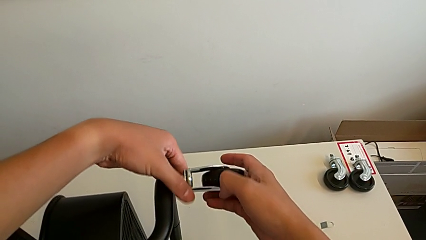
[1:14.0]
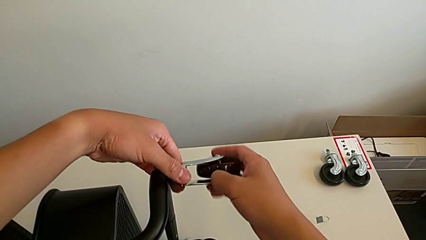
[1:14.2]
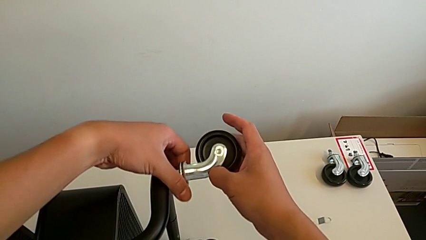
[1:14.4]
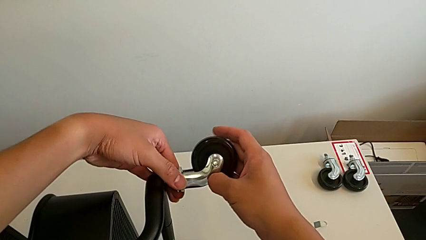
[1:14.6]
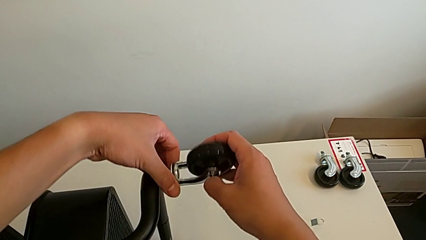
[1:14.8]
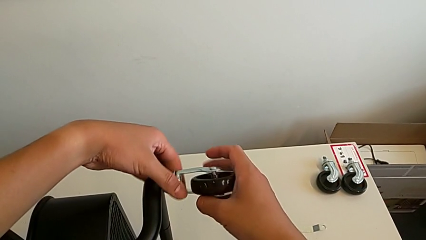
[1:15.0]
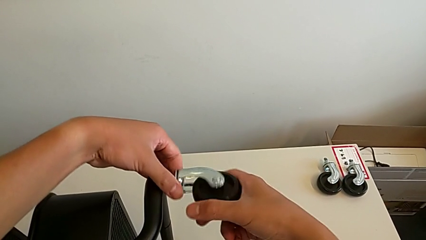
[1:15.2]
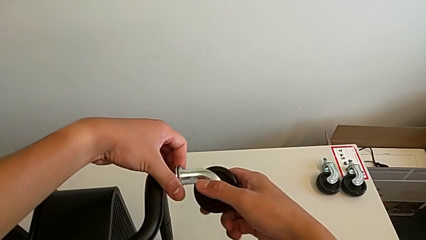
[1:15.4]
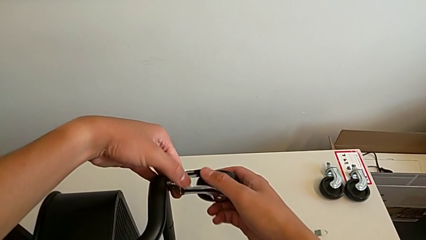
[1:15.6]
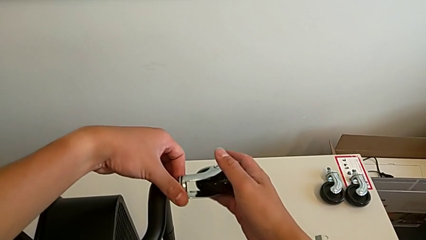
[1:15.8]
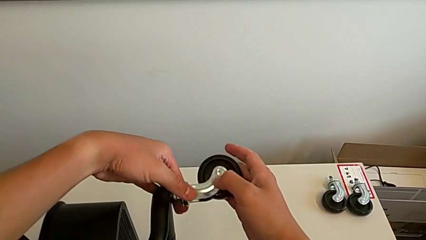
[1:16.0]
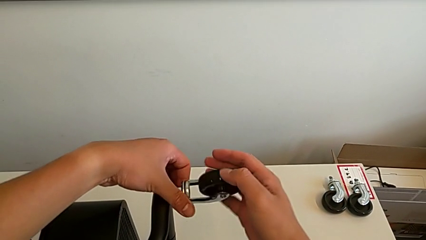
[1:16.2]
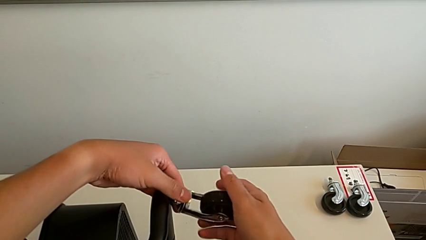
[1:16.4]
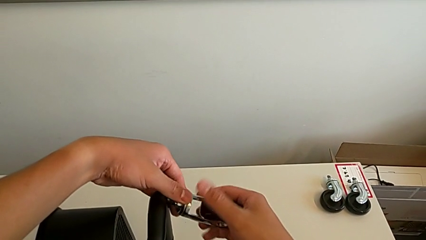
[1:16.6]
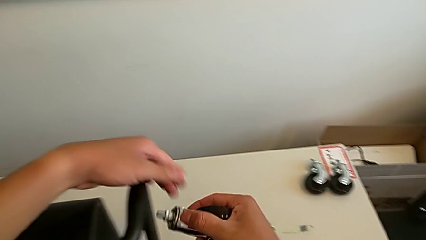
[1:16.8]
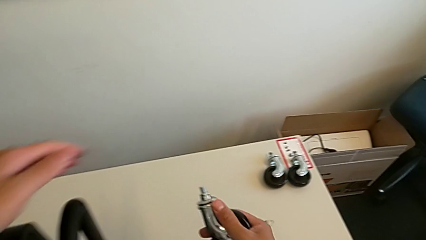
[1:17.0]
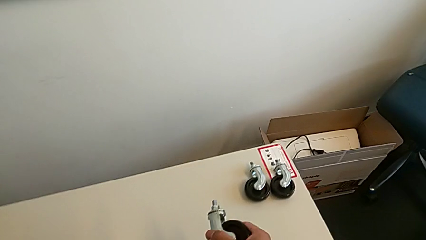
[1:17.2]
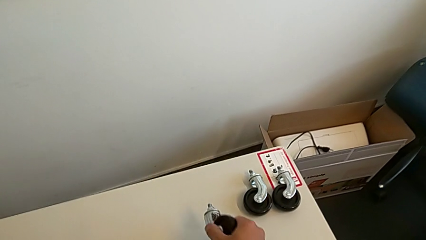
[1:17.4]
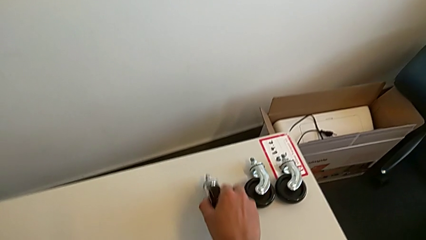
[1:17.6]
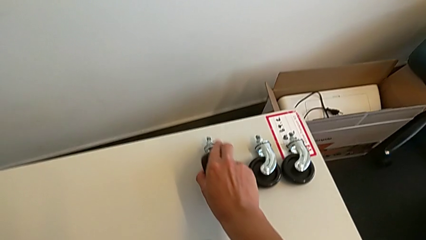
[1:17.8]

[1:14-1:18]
The camera wearer is unscrewing the third wheel of the rolling cart. They unscrew the wheel, disassemble it and place it.

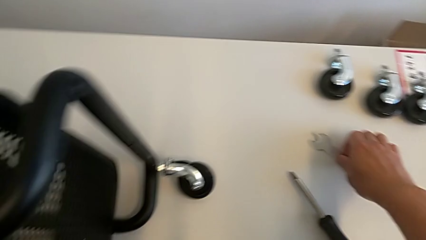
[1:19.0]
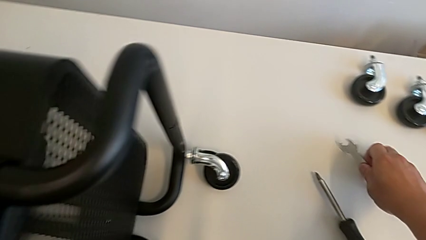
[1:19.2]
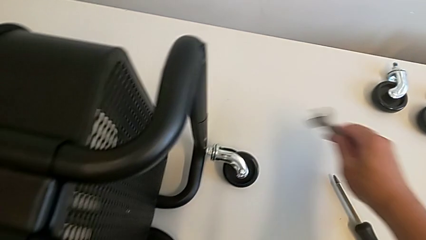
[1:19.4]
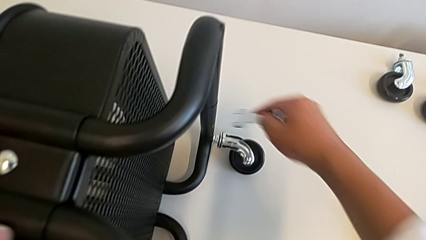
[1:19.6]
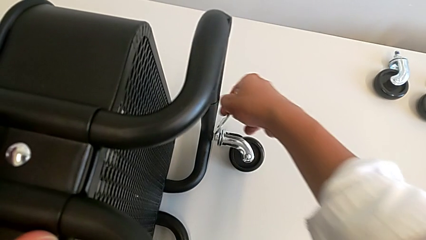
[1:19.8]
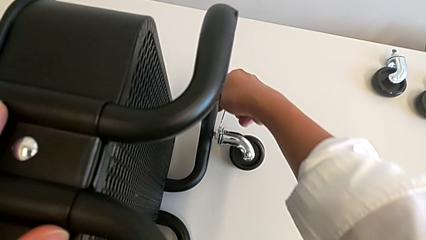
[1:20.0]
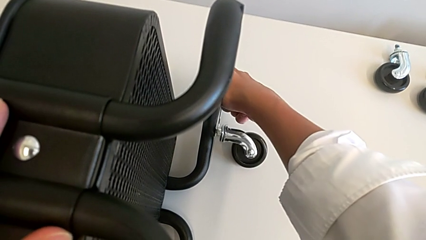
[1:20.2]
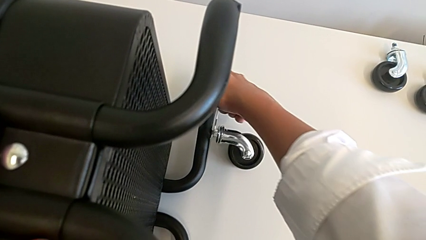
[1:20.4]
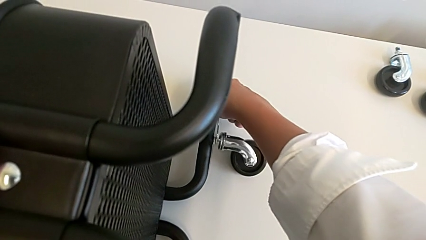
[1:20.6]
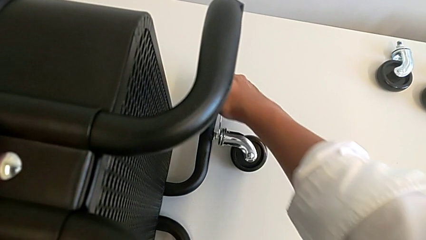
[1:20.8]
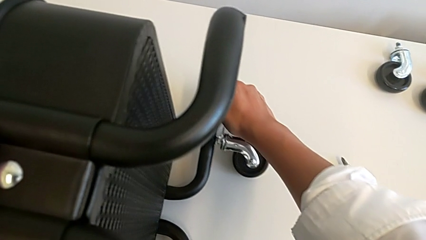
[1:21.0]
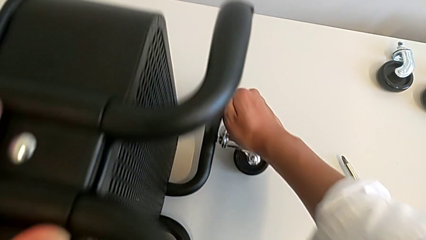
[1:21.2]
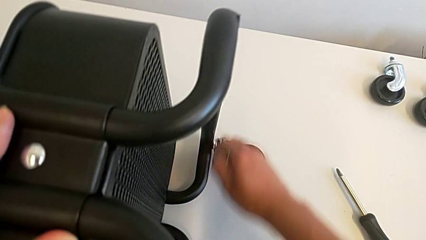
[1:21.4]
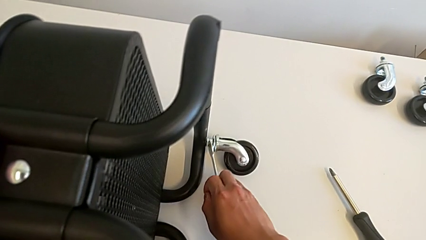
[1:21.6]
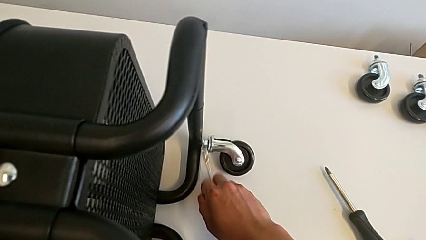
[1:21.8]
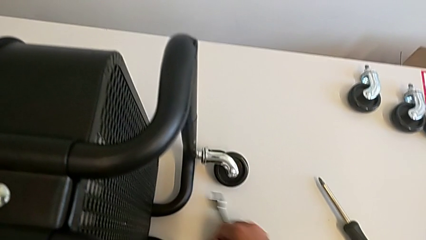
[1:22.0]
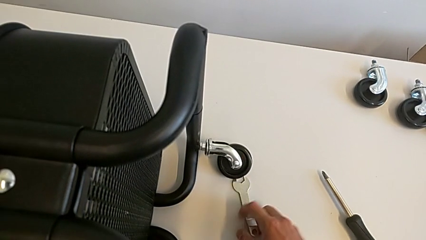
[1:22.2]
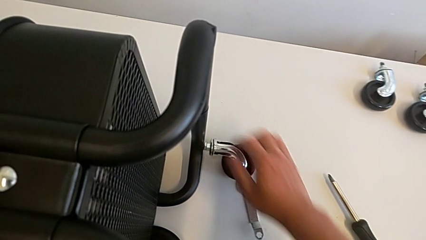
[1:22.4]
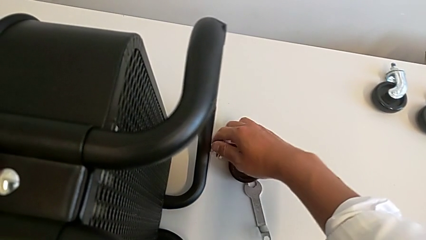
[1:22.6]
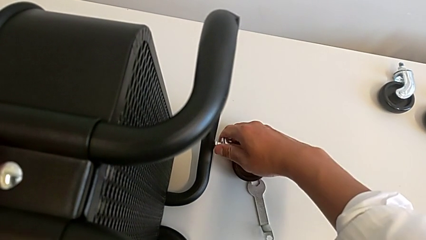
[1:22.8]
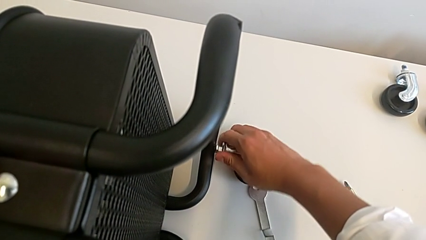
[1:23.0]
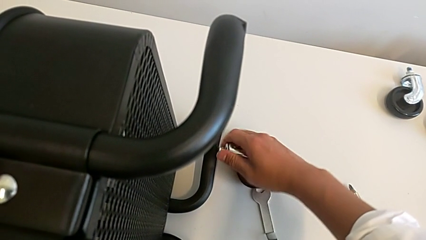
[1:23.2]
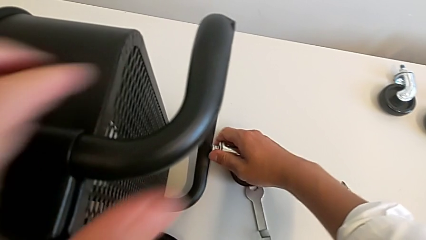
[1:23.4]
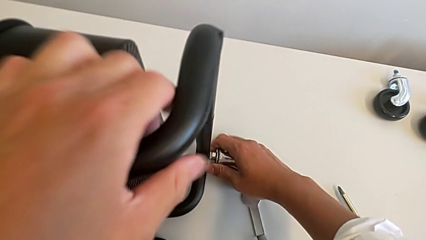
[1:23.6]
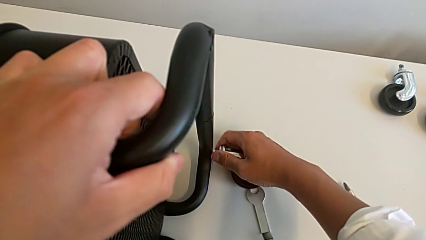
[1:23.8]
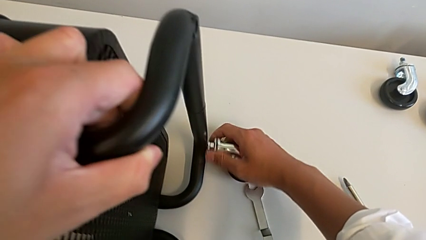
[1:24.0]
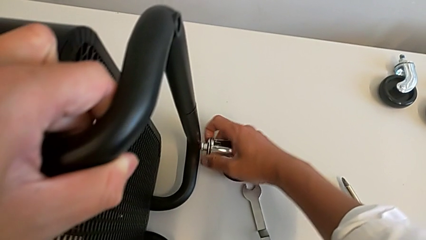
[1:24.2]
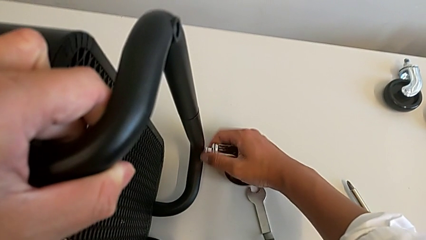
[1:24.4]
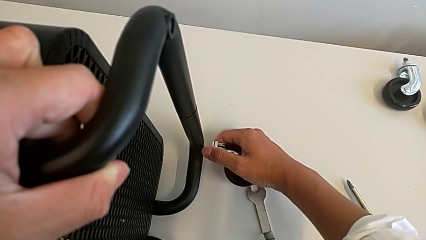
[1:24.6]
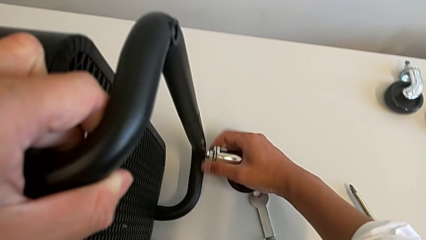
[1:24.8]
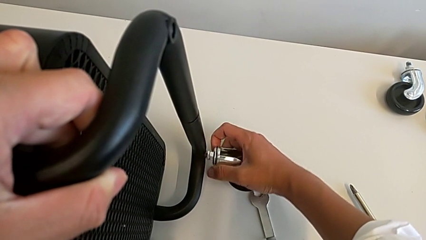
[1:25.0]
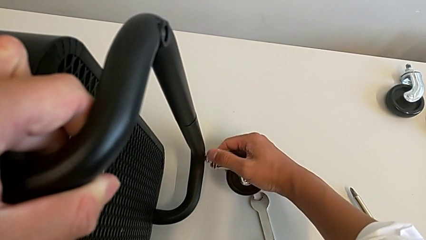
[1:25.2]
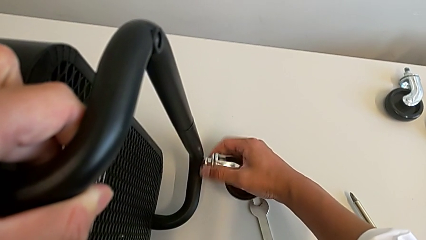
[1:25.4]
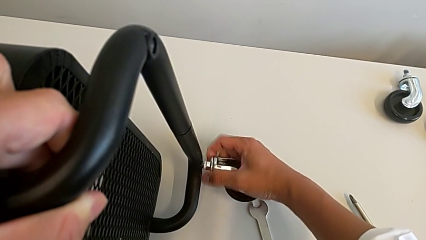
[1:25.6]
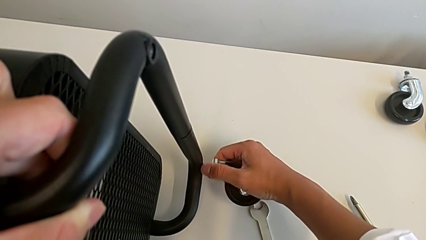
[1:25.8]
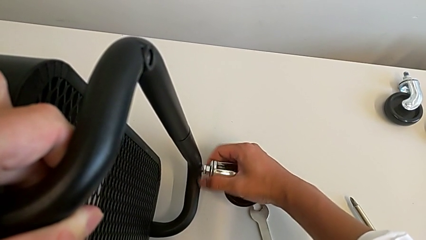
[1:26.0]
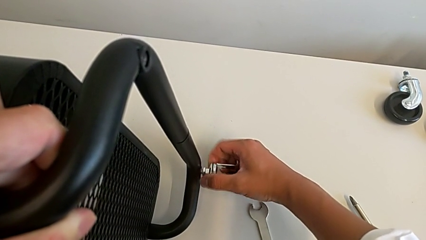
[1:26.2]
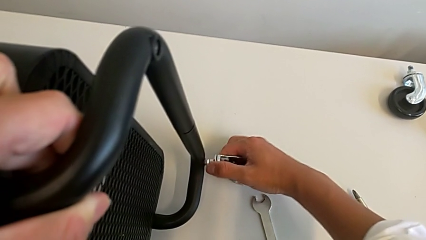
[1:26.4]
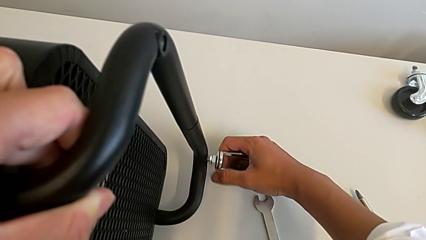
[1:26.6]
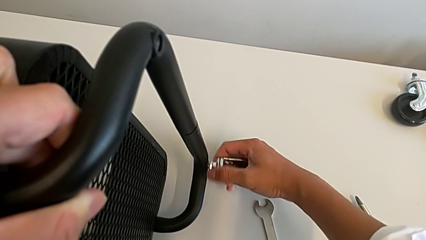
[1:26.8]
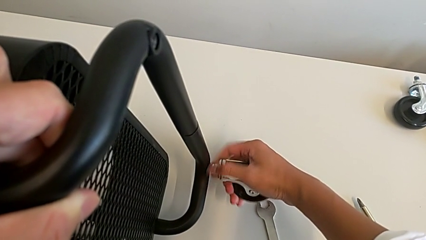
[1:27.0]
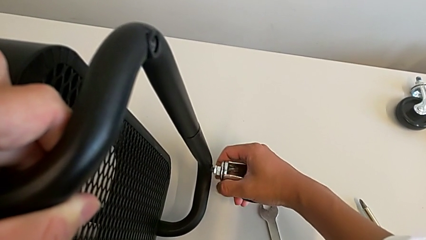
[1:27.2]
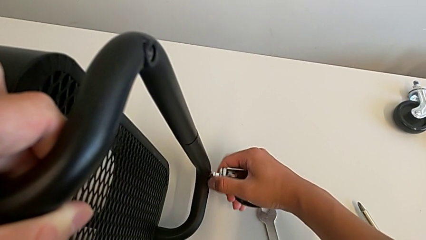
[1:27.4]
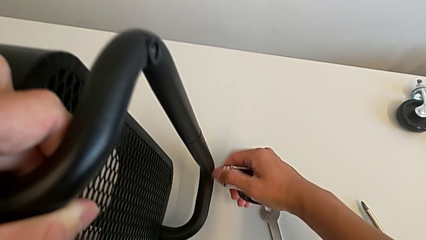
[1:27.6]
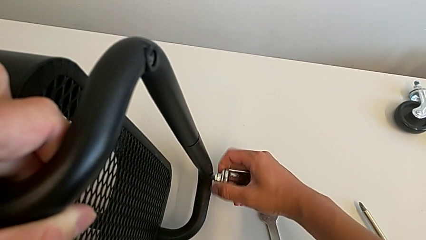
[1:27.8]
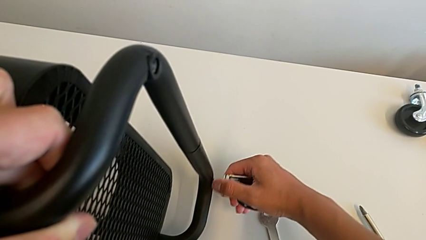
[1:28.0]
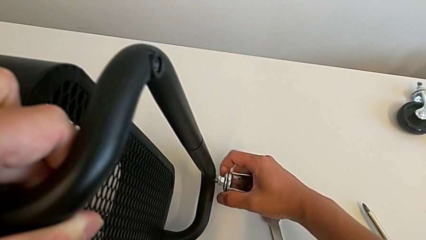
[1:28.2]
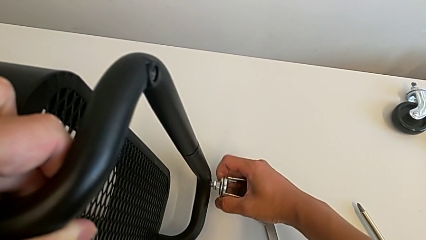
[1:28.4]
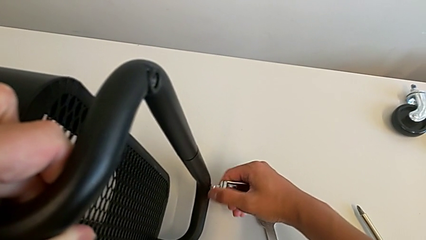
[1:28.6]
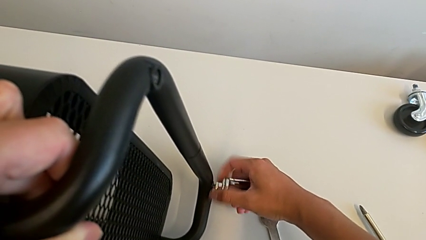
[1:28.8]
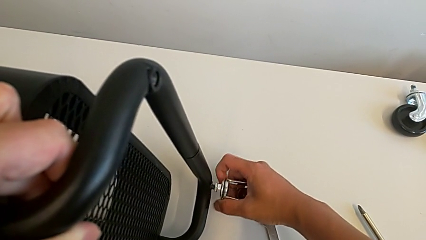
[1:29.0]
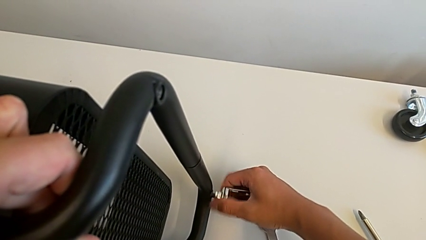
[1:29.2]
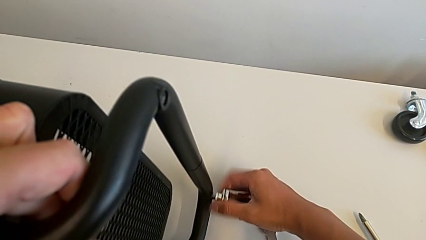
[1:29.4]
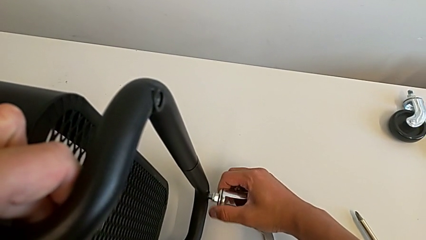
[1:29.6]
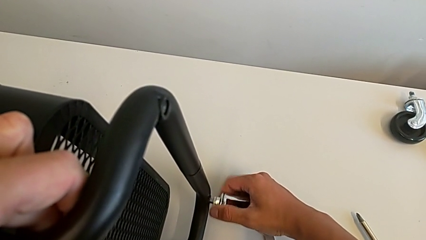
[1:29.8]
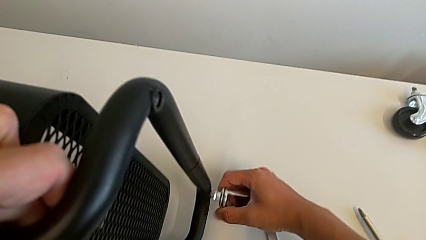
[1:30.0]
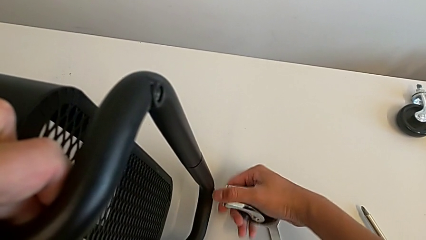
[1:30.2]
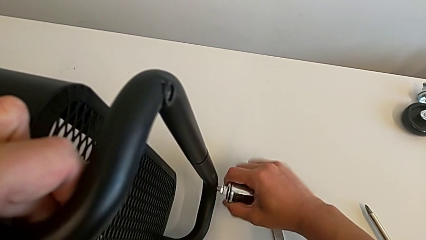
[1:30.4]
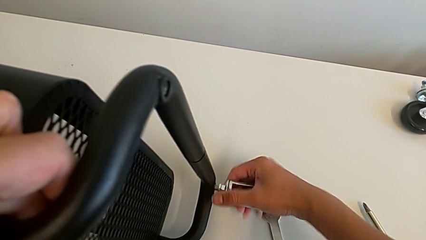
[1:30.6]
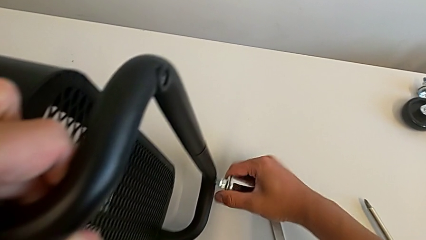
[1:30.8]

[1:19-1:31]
The camera wearer is unscrewing the fourth wheel of the shelf. They grab the hexagonal wrench, insert it, unscrew the wheel, withdraw the hexagonal wrench, place it and unscrew the wheel.
